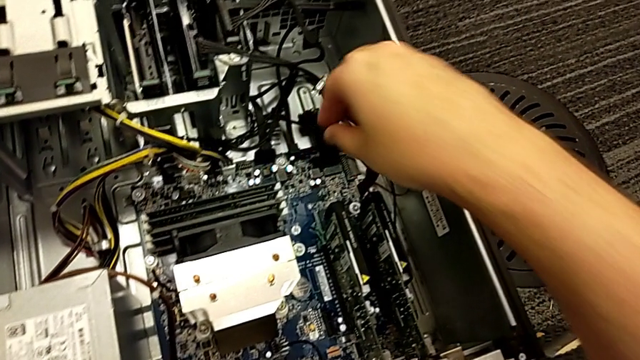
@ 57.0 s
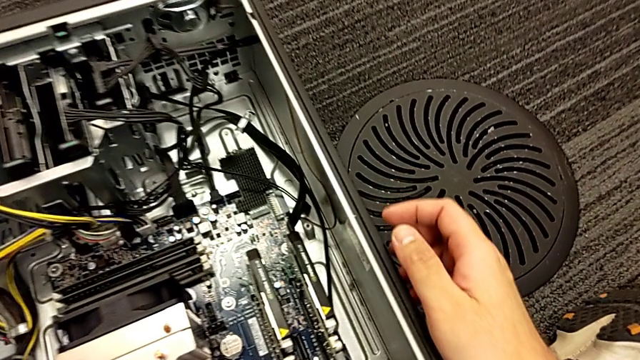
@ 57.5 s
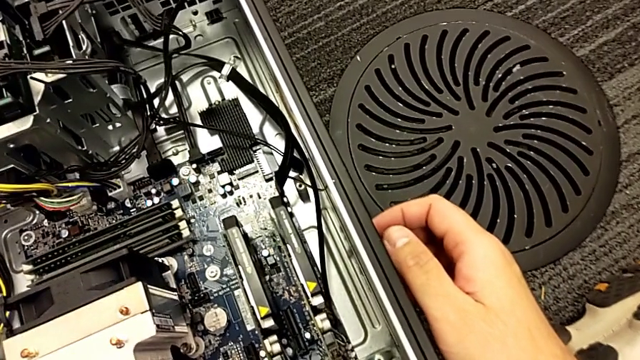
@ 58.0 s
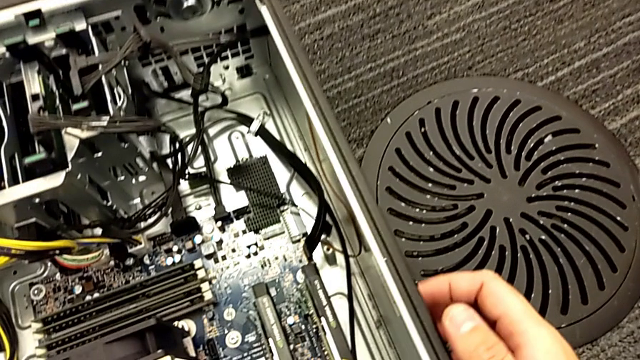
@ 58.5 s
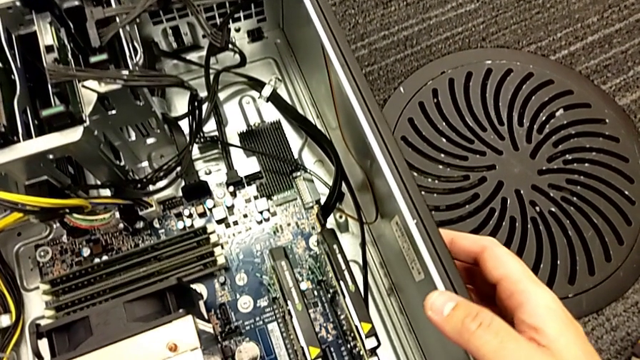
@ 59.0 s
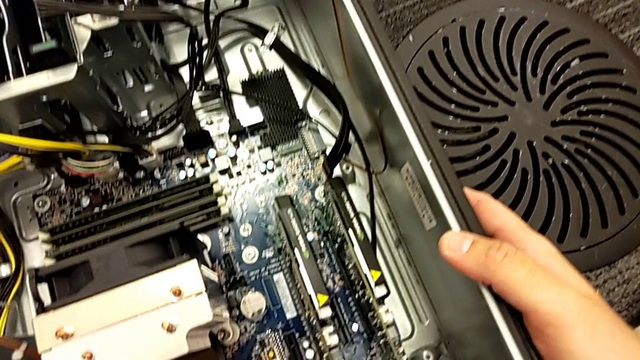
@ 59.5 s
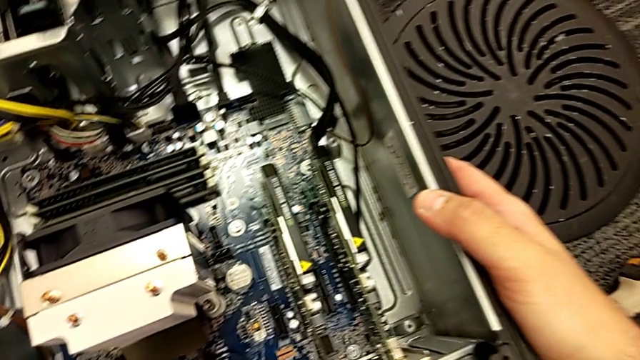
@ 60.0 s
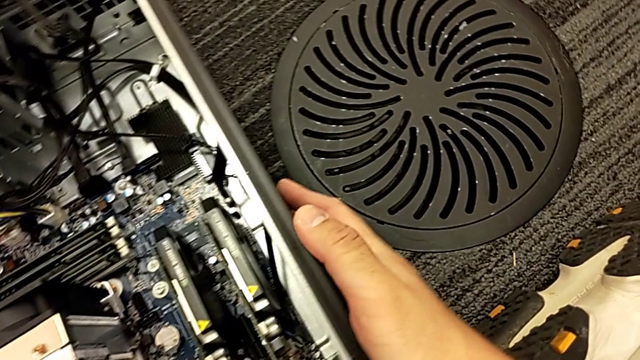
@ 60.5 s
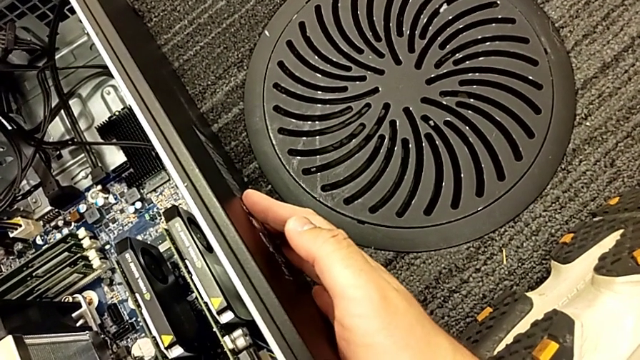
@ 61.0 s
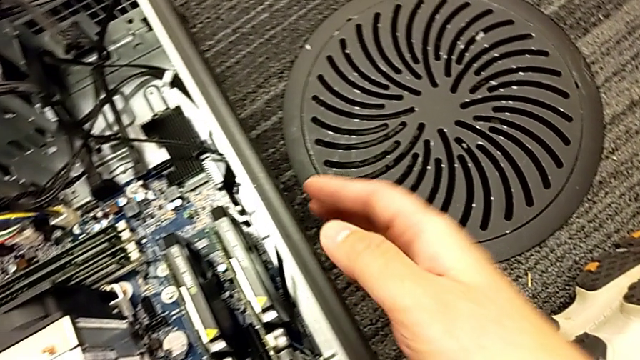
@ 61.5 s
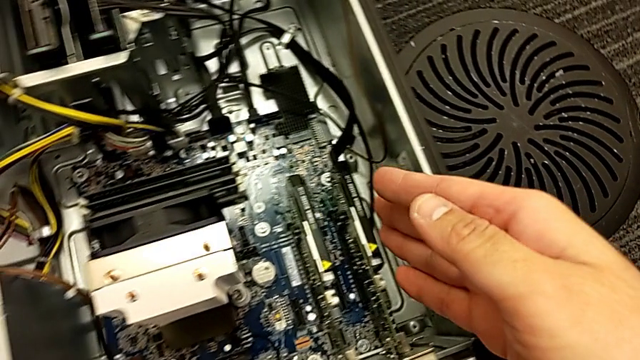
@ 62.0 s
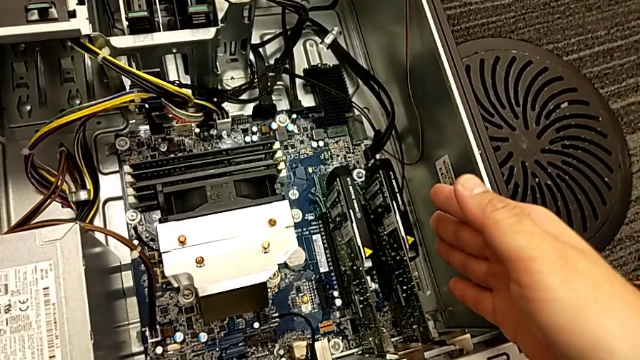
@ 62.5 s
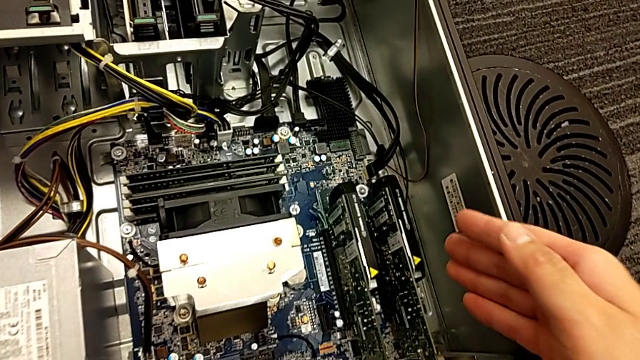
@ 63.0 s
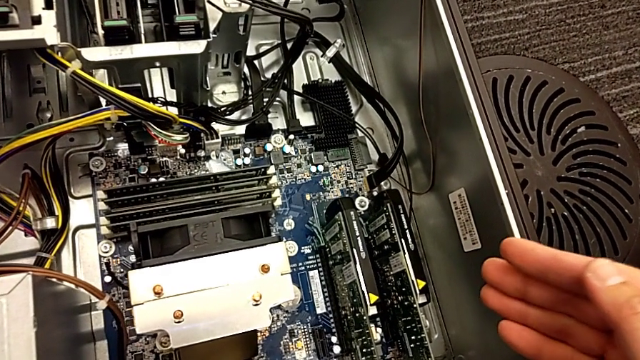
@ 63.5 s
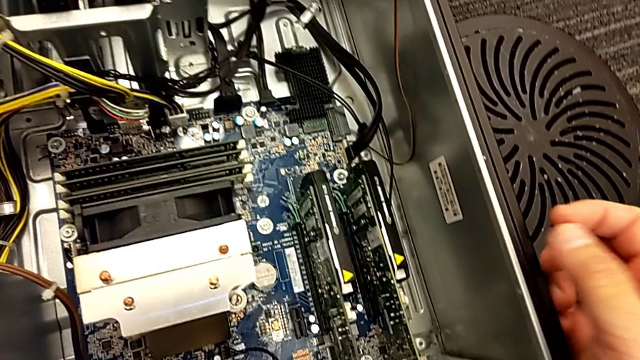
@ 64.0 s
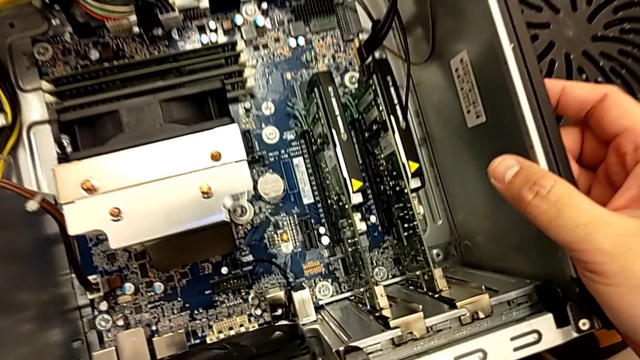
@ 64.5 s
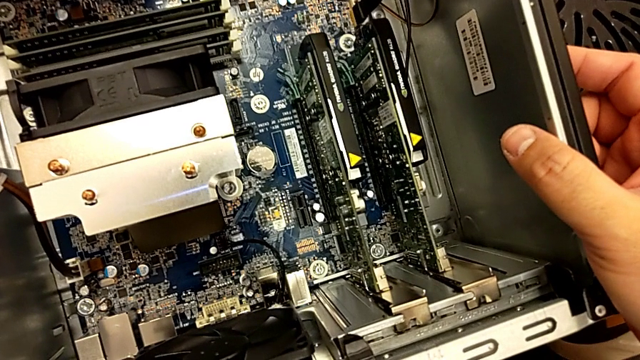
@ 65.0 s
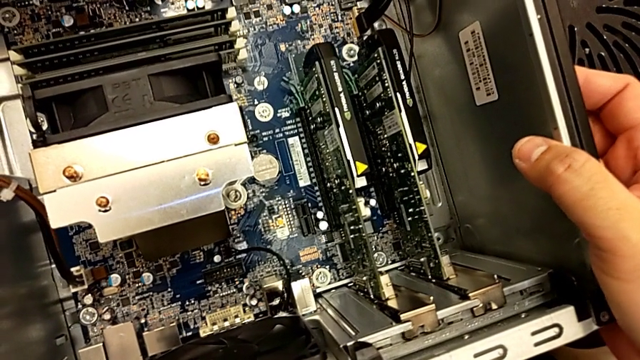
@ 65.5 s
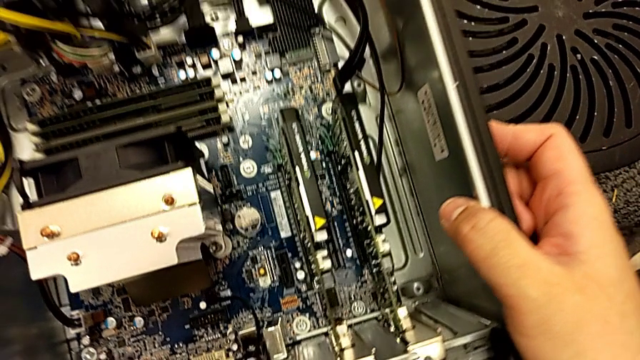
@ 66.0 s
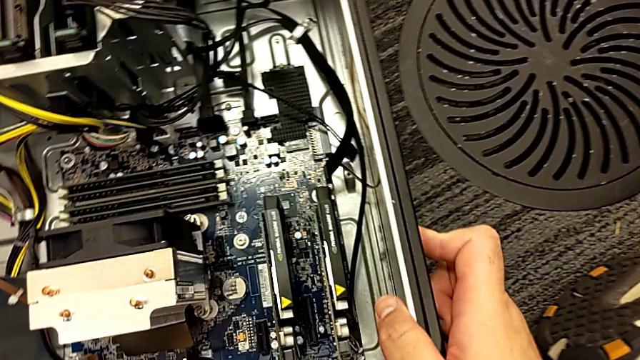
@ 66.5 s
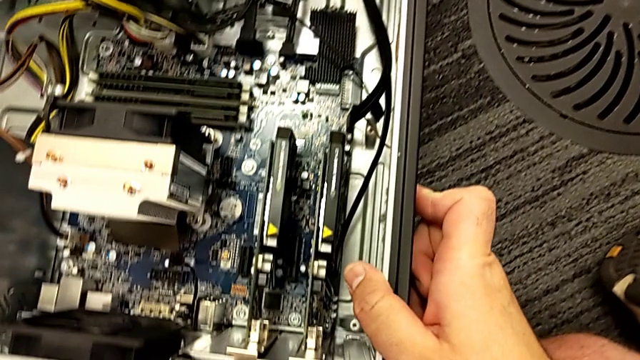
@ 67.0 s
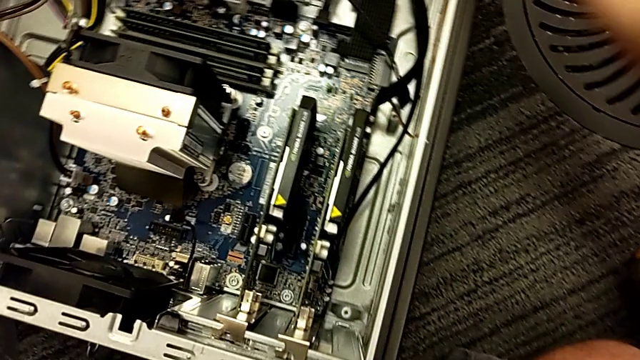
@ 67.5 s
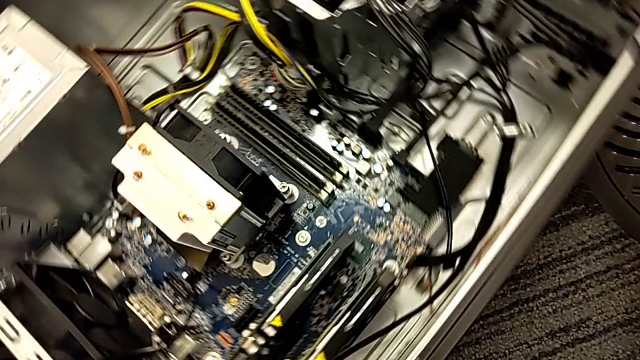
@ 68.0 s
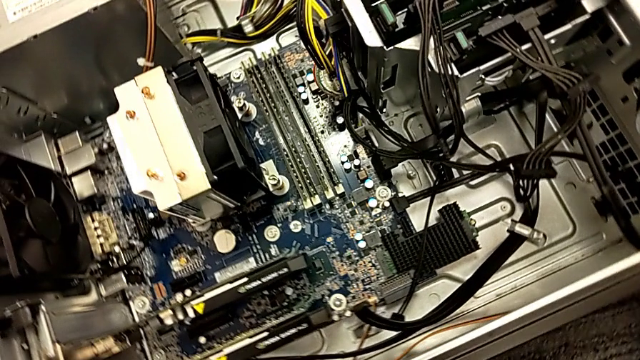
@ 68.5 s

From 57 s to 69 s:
The camera wearer is inspecting the computer tower. They inspect the computer tower and rotate it.

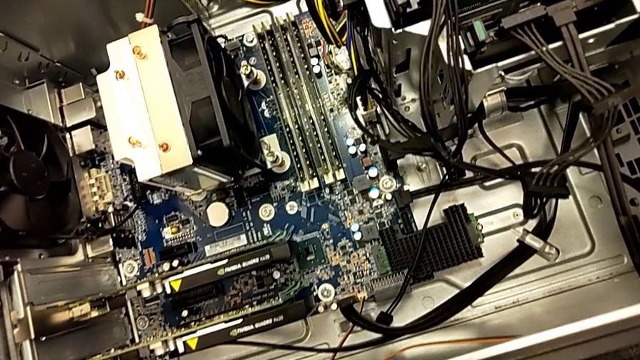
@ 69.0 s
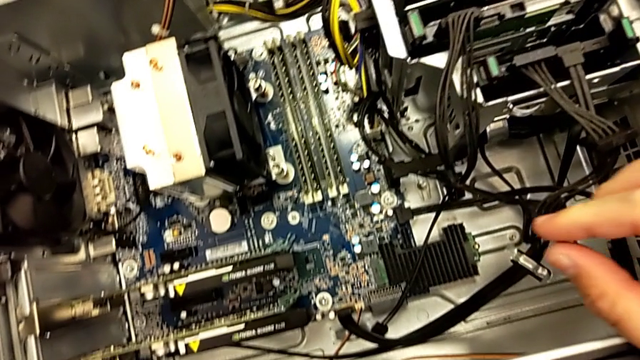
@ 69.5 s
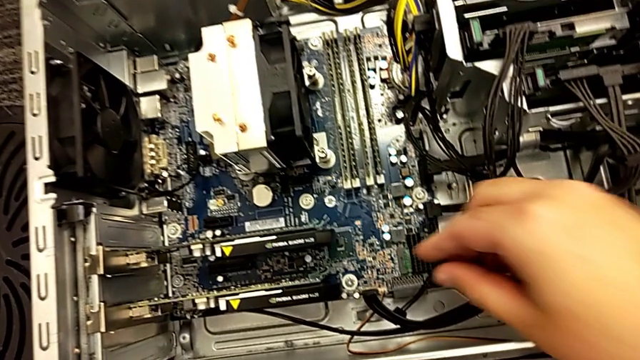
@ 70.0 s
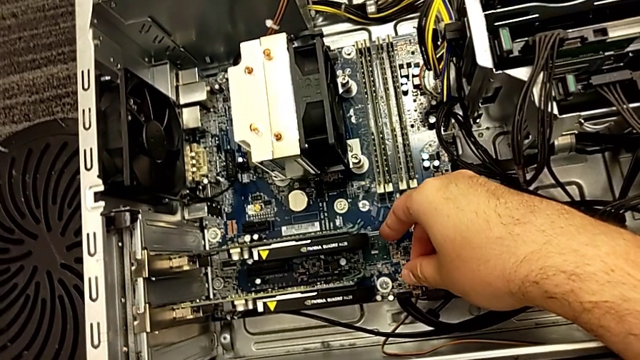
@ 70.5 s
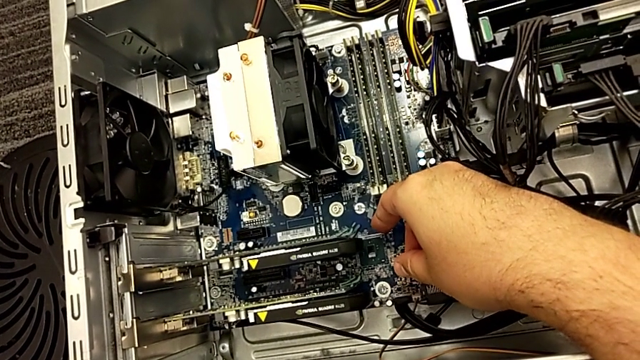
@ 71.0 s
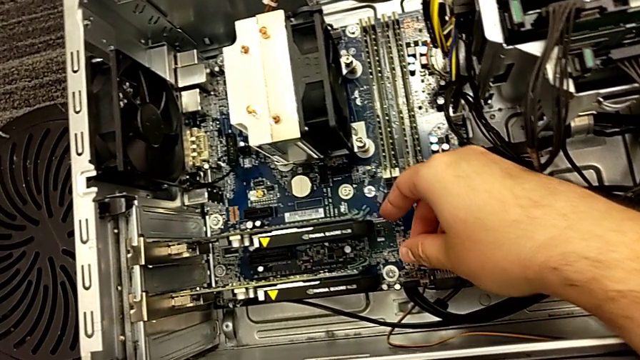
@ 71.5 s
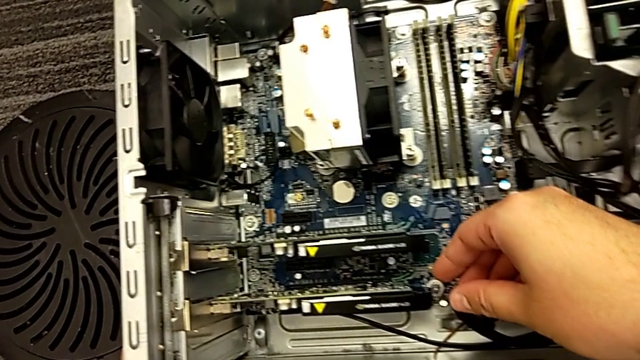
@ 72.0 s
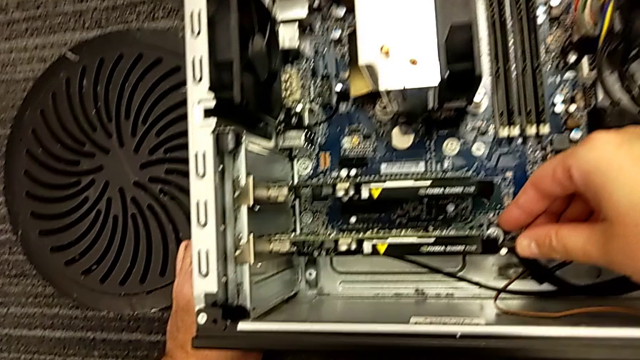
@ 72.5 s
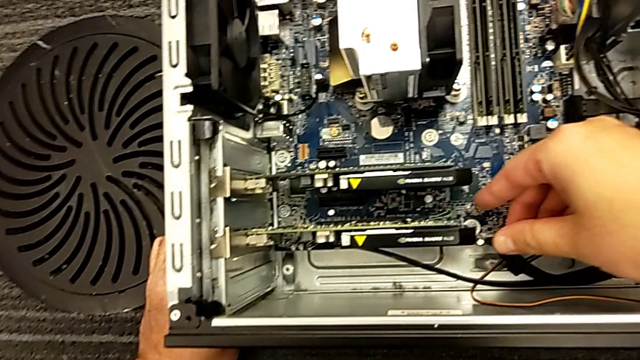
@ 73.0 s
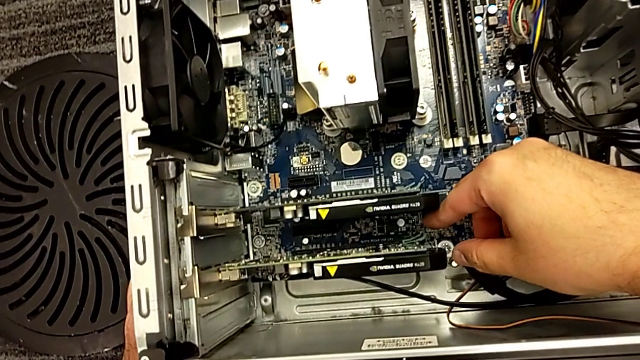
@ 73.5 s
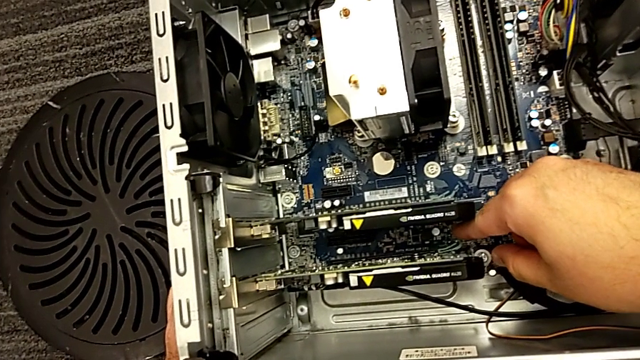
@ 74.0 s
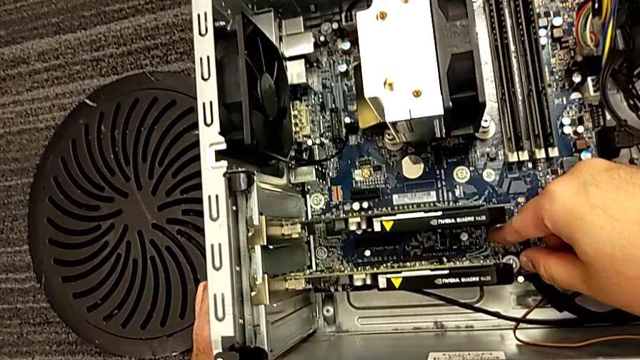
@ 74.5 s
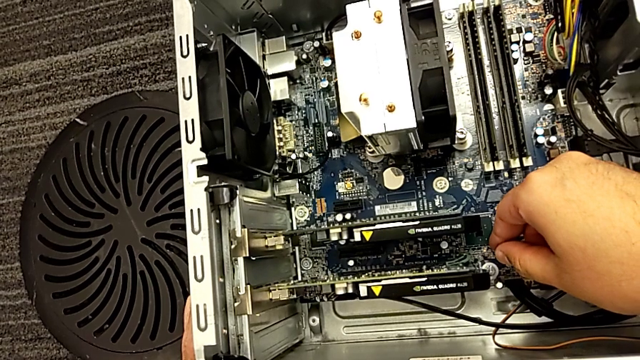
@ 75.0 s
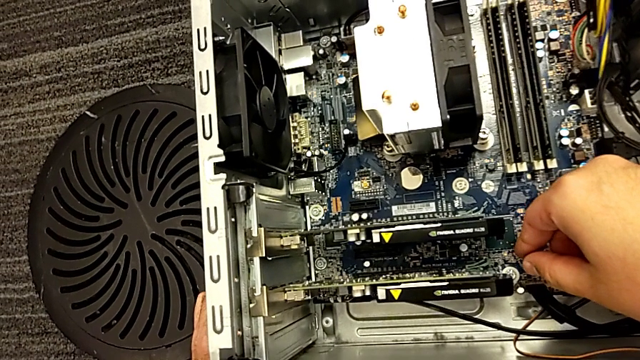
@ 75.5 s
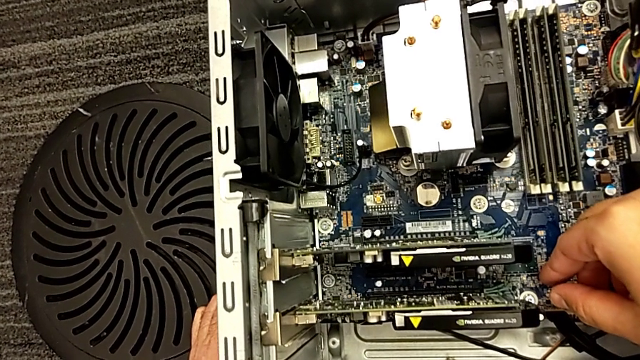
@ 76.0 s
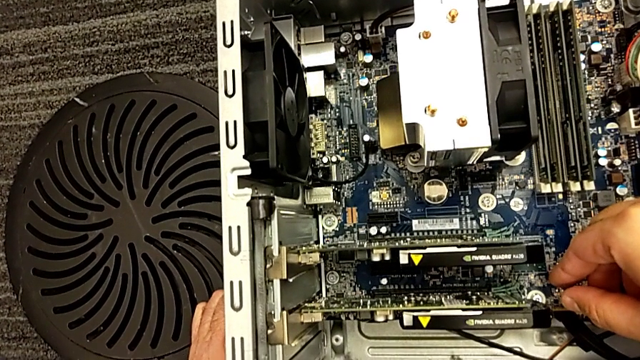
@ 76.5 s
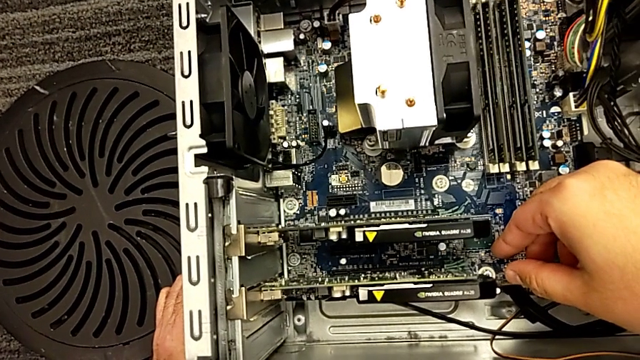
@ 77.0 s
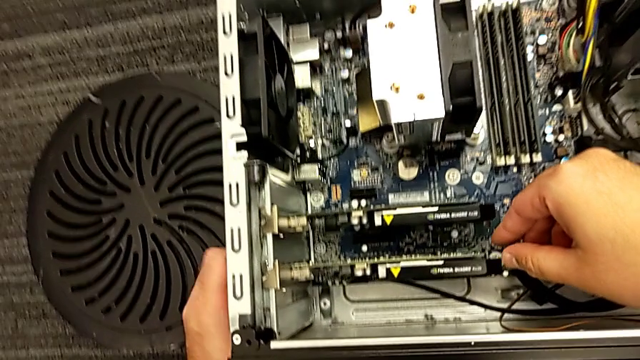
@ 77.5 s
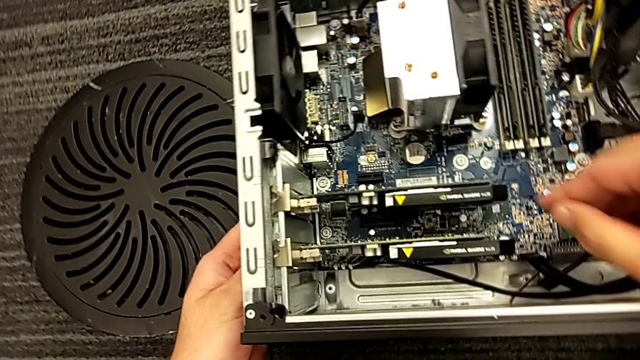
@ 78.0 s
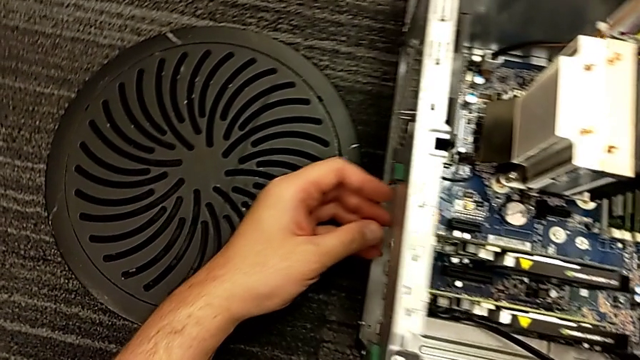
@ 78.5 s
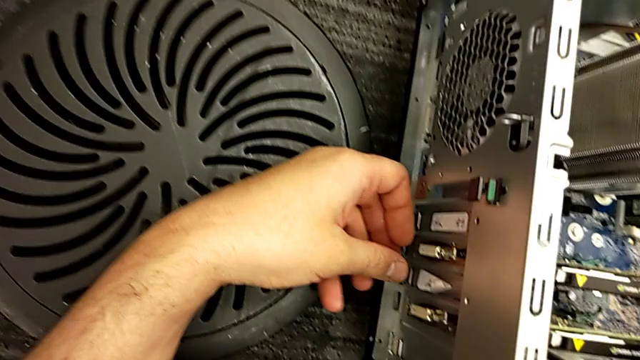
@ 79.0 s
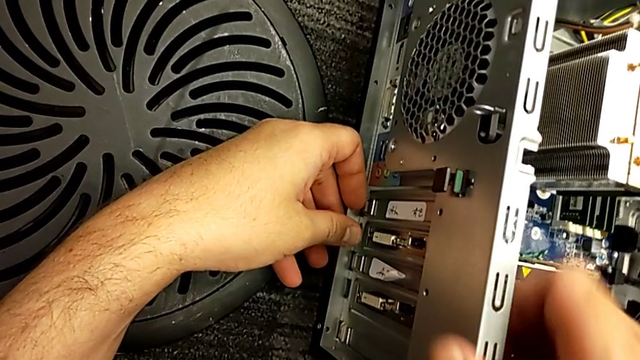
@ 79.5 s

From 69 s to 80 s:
The camera wearer is inspecting the computer tower. They inspect the computer tower and begin to inspect the left computer tower.
